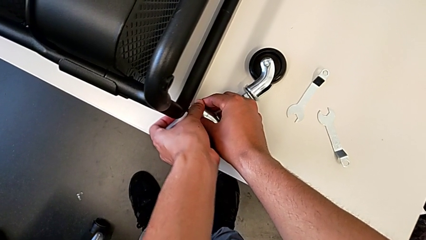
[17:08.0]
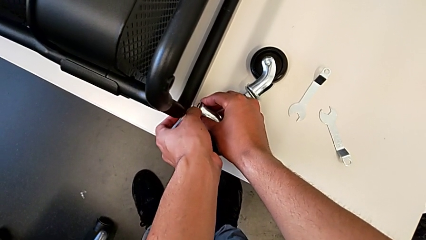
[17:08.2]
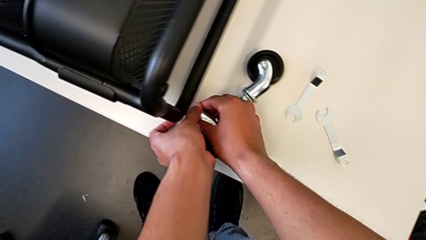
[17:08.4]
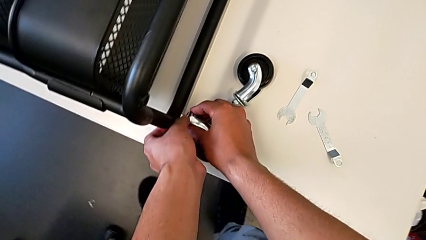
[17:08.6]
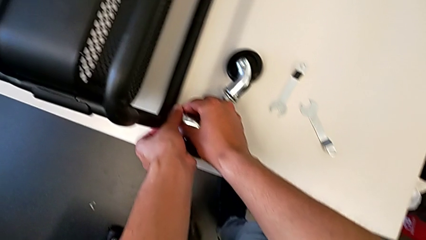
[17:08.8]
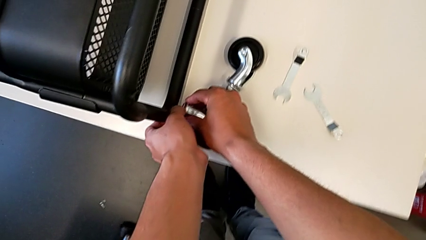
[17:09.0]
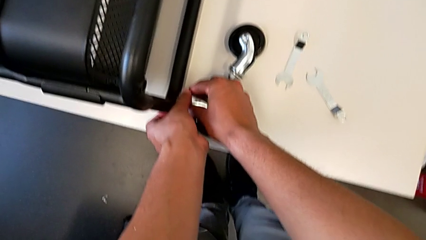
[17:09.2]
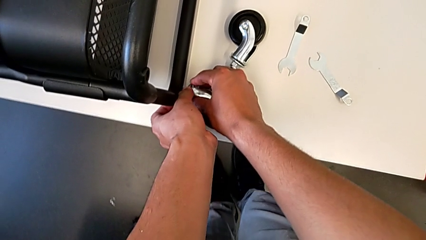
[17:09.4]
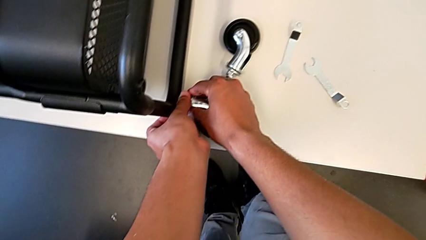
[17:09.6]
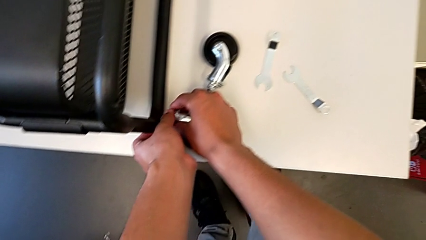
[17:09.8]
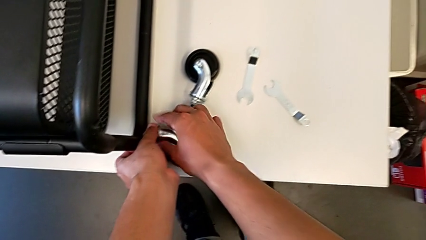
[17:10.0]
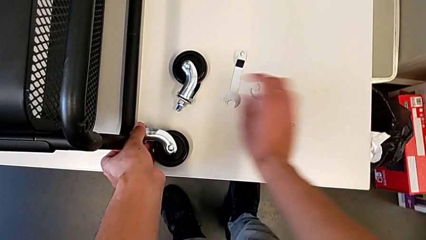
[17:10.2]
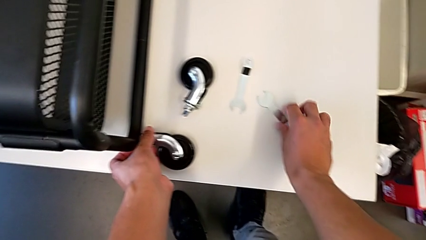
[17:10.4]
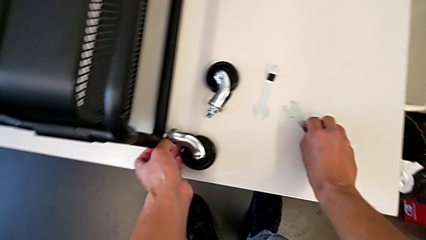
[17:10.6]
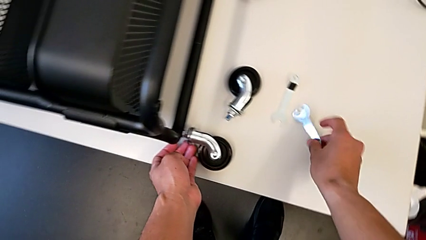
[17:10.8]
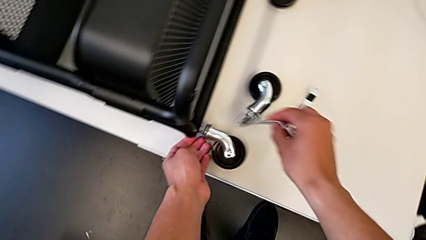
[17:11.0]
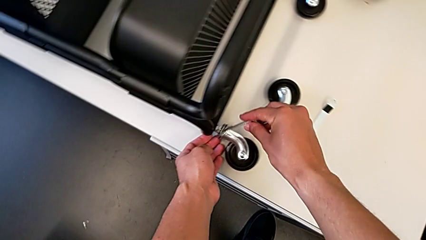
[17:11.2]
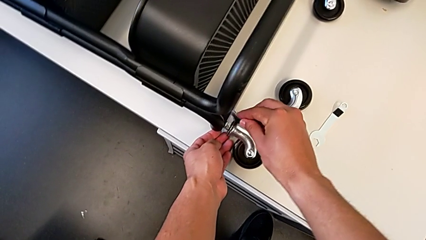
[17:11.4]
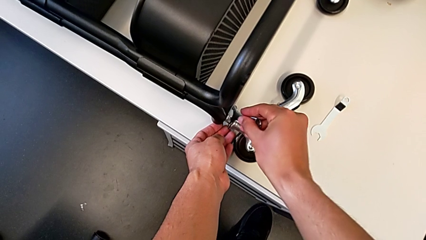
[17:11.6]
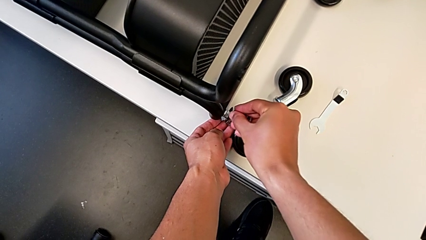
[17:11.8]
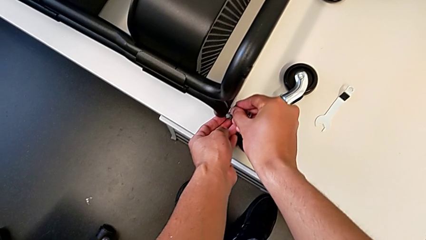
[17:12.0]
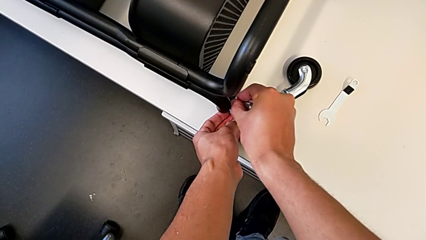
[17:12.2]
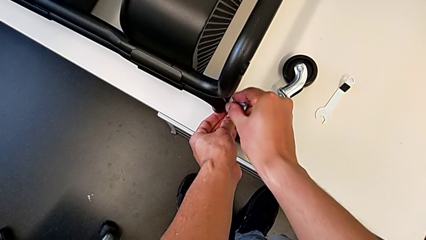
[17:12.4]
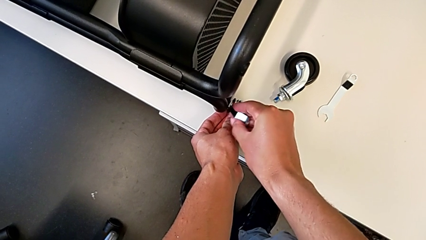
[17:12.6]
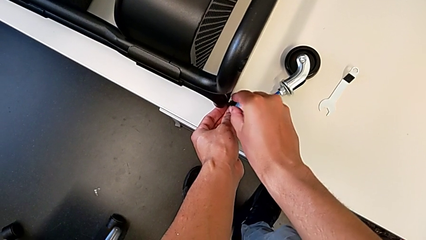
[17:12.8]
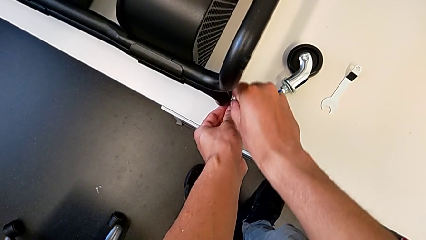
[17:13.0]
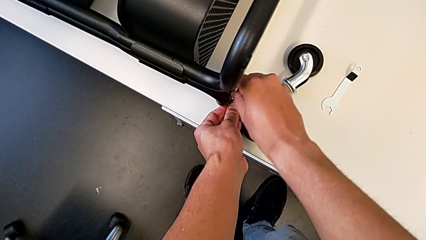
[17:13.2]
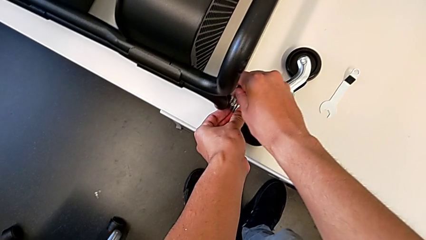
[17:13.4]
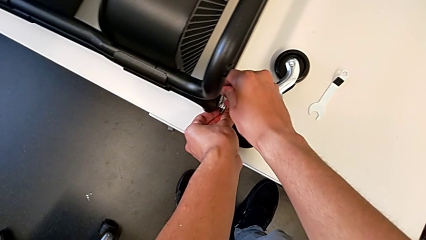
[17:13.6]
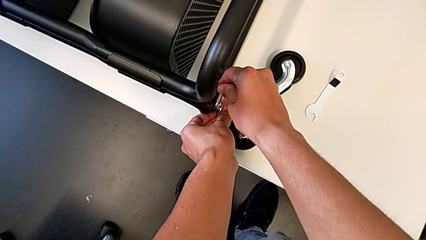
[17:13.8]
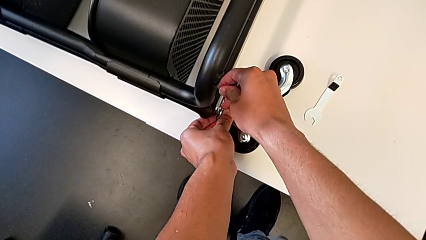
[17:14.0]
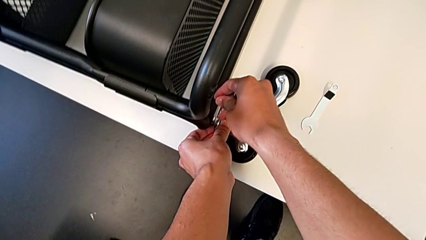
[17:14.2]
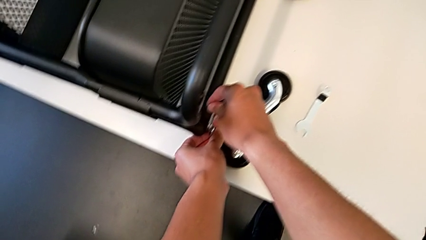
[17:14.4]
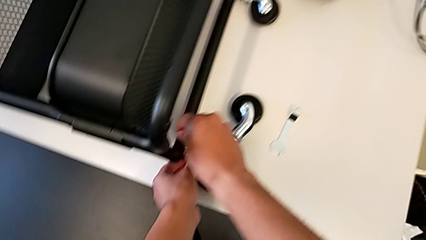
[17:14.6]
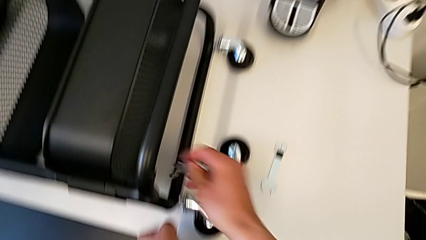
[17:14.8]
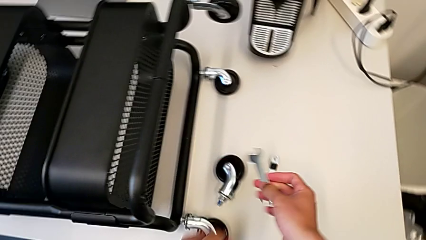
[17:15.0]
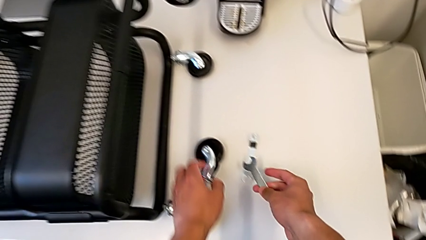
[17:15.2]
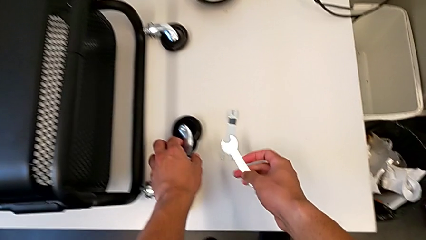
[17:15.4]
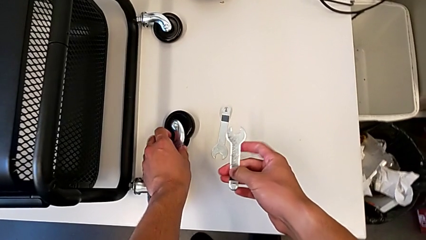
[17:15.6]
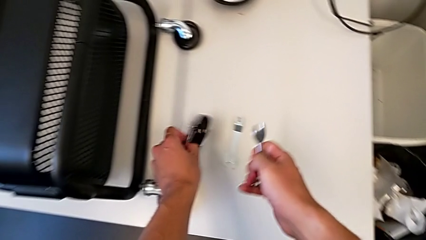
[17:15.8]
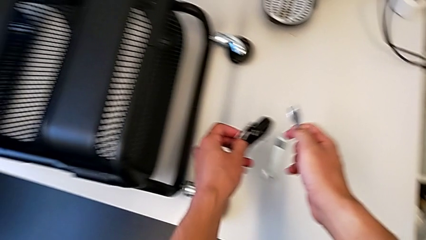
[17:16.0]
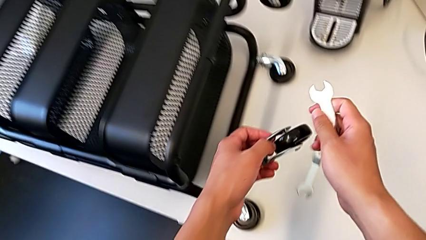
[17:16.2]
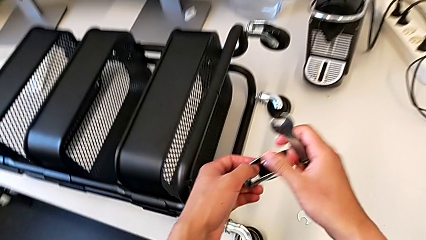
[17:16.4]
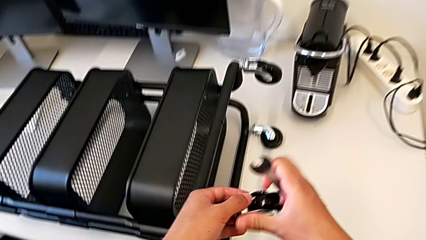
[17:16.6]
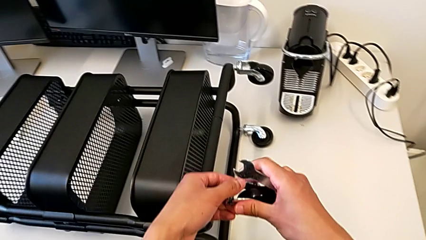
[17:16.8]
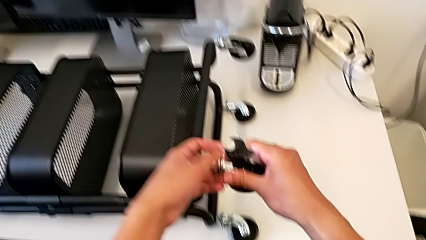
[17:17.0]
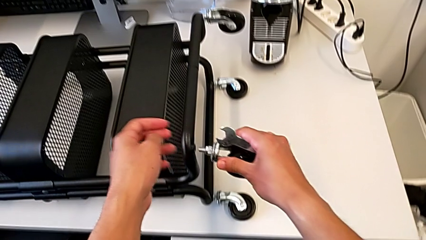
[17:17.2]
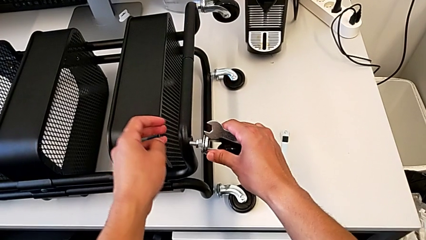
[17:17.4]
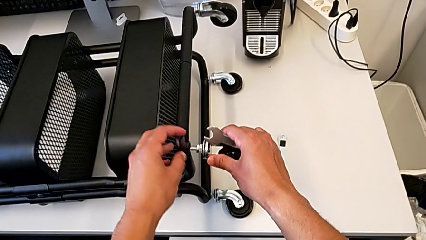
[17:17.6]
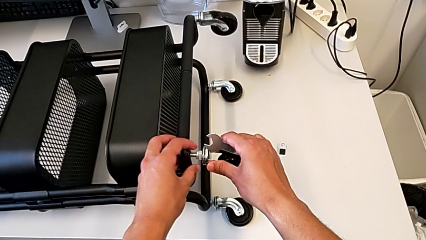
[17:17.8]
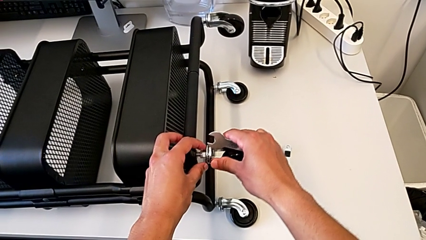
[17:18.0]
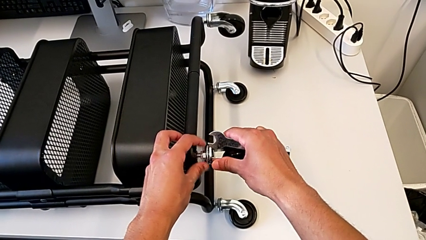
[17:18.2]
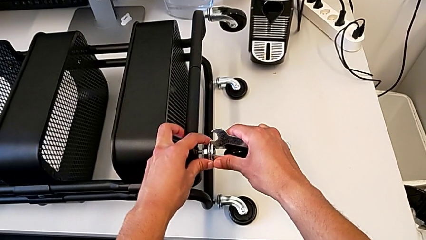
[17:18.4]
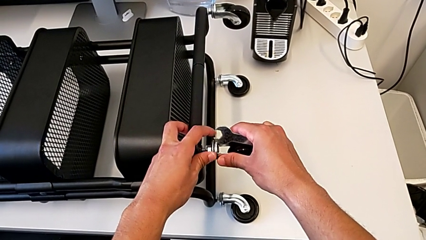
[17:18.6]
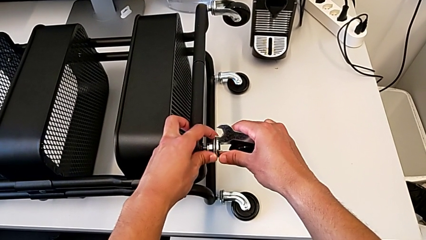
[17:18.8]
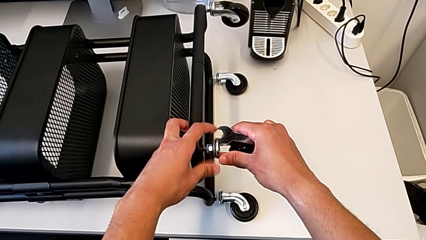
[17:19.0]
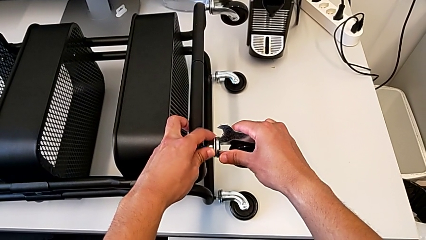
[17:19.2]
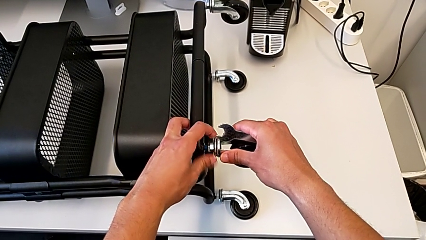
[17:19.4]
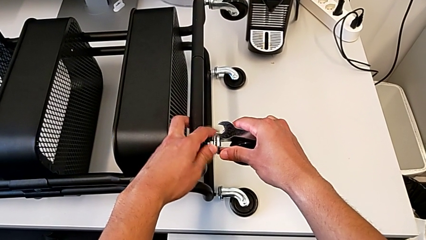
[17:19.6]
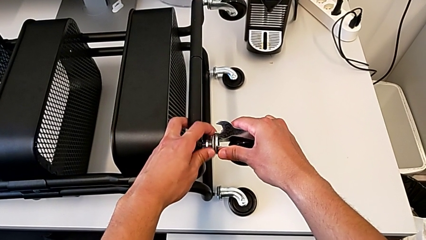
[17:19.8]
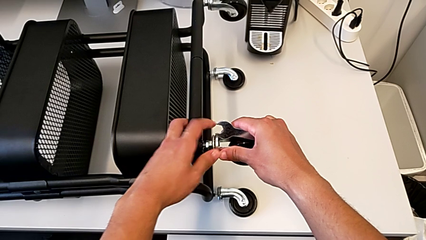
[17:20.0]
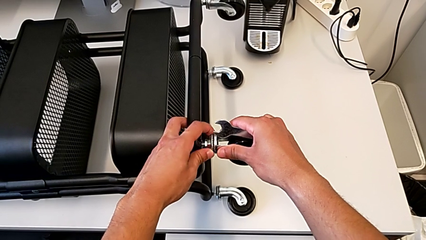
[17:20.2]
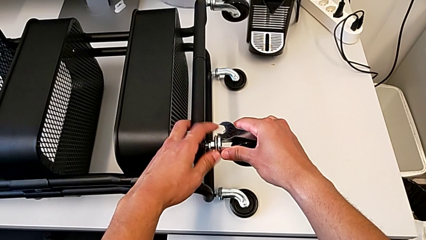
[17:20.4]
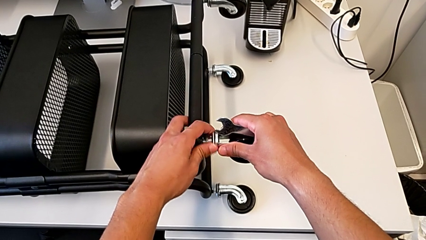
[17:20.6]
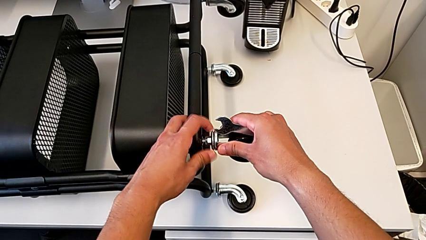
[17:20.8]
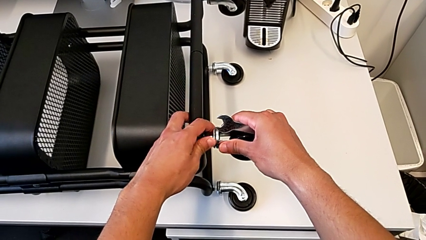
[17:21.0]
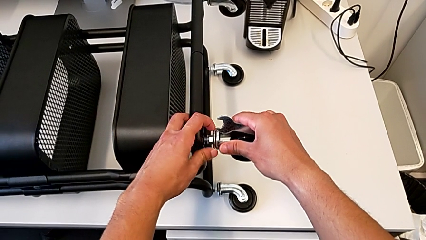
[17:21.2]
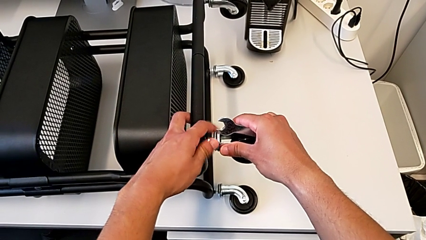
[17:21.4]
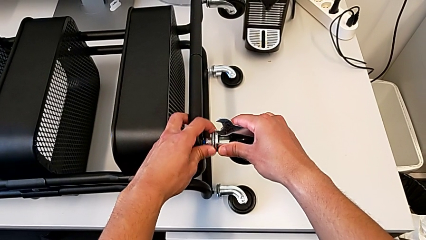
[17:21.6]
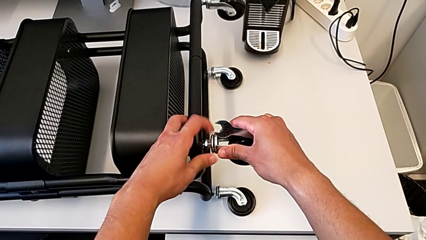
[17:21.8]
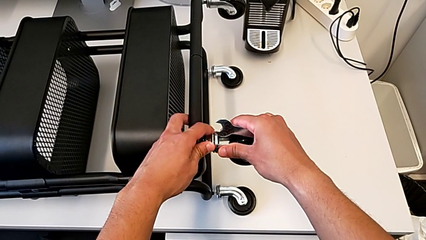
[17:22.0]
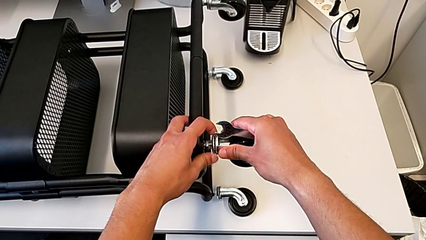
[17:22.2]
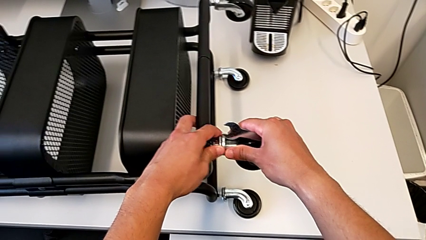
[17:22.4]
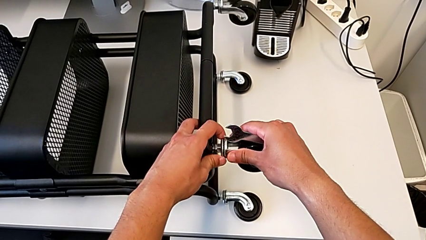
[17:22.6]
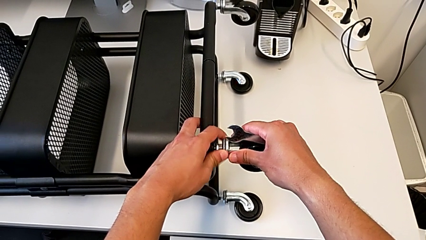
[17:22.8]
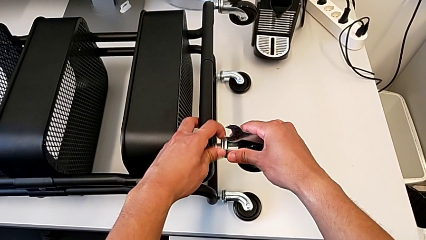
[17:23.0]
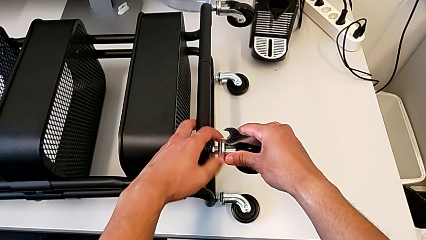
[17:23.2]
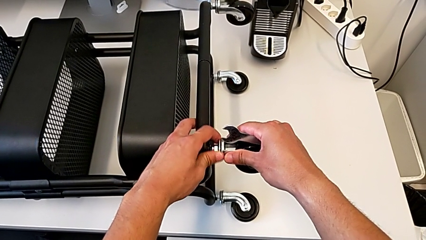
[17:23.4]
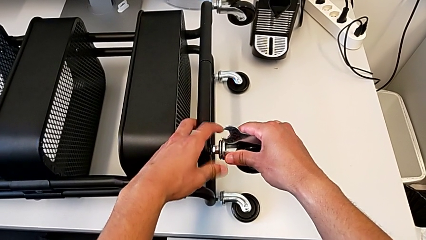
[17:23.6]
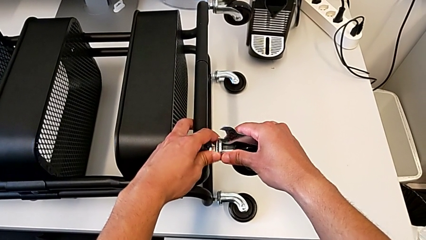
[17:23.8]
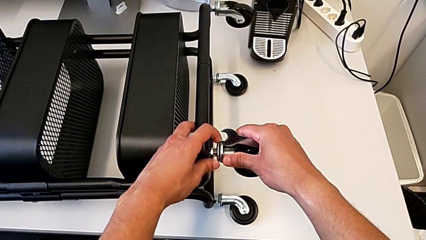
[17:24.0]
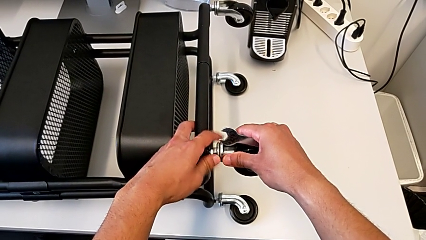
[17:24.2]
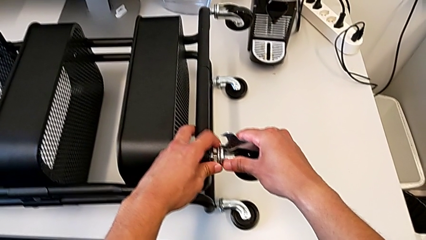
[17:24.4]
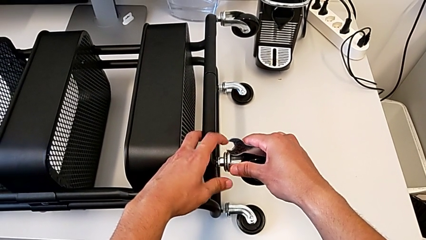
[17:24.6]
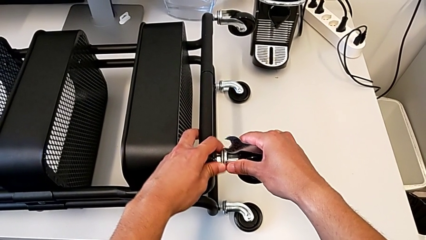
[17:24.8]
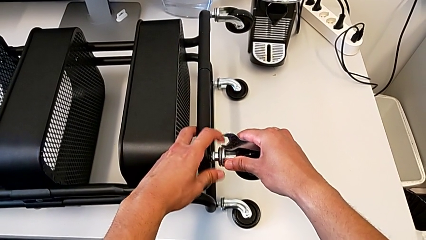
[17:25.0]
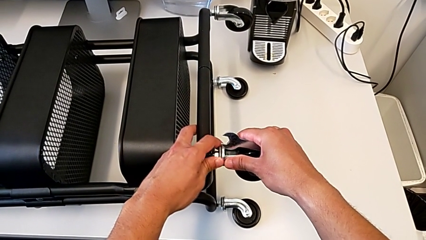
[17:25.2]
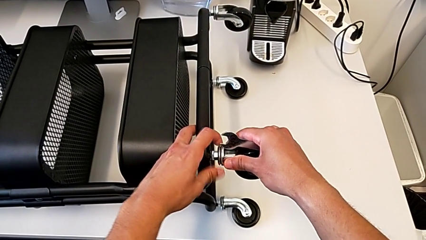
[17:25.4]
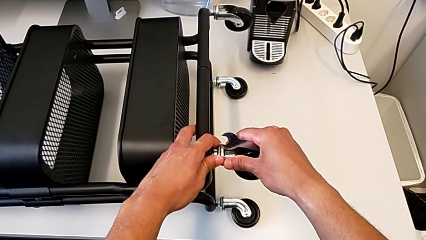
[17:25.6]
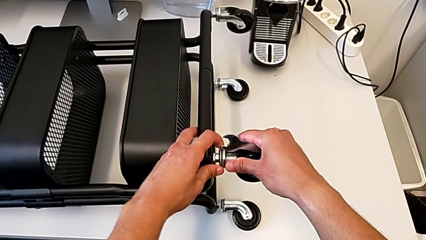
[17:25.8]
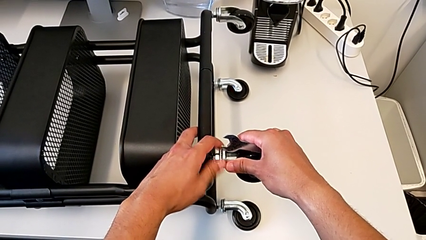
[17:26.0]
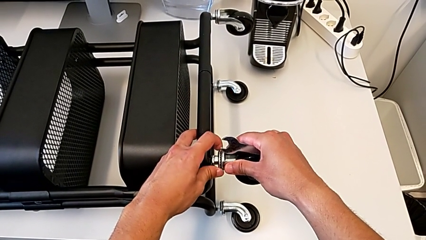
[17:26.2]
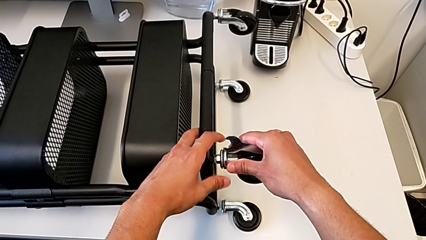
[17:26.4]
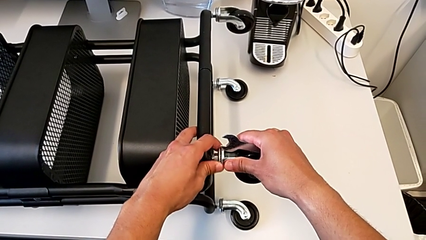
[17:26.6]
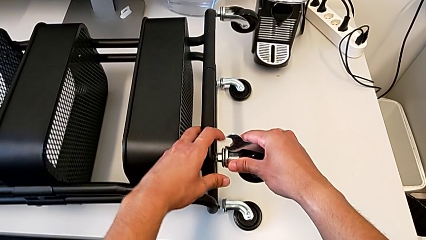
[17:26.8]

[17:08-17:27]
The camera wearer is assembling the second pair of wheels in the base frame. They screw the third wheel twice, grab the fourth wheel, insert it and begin to screw it.
